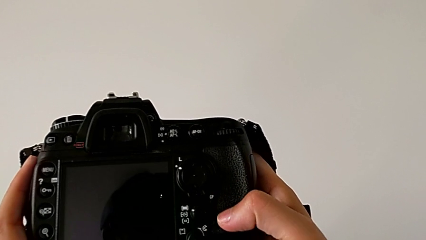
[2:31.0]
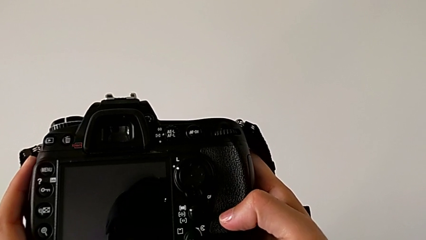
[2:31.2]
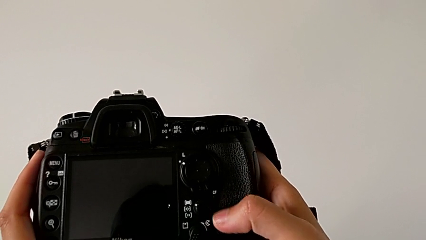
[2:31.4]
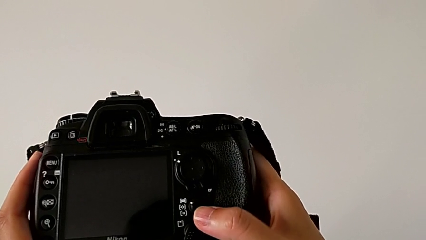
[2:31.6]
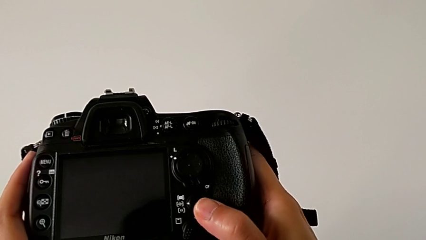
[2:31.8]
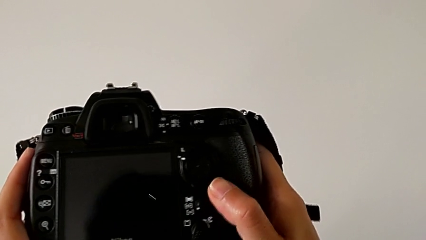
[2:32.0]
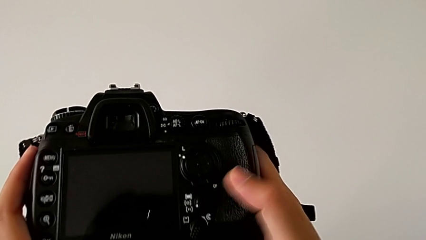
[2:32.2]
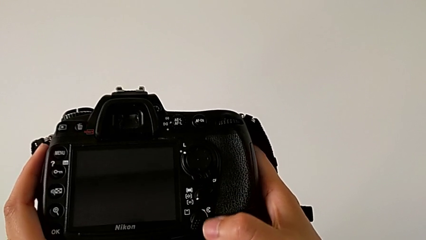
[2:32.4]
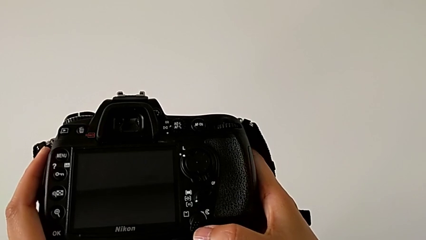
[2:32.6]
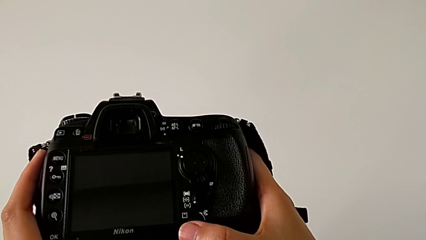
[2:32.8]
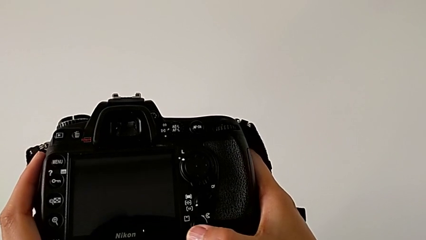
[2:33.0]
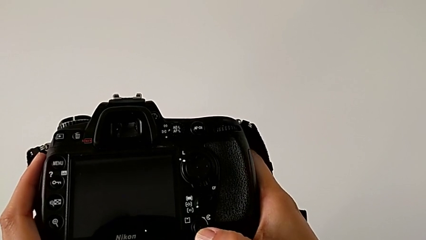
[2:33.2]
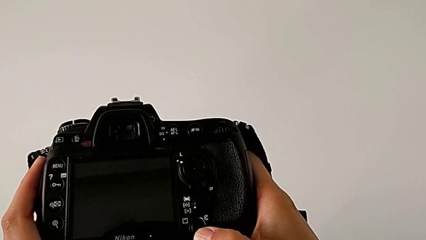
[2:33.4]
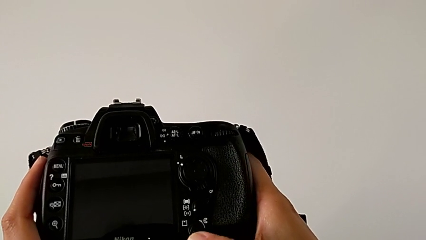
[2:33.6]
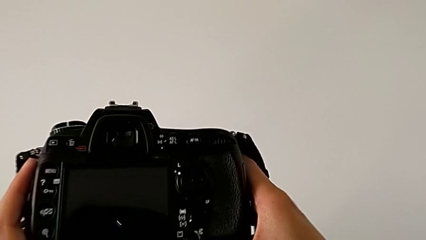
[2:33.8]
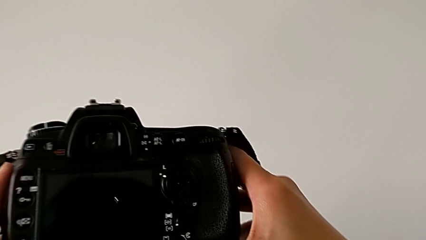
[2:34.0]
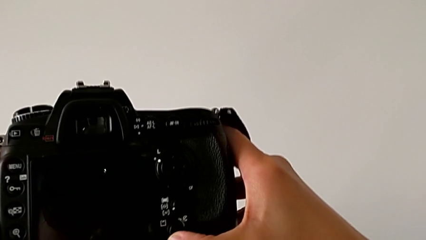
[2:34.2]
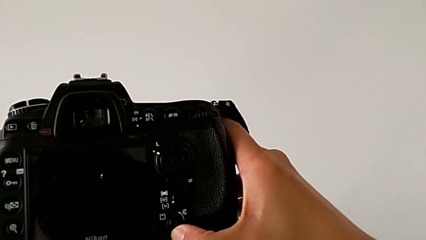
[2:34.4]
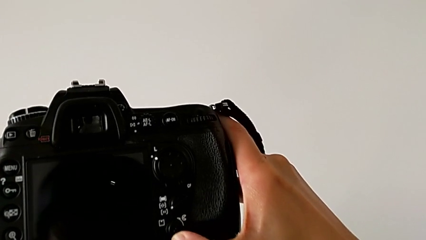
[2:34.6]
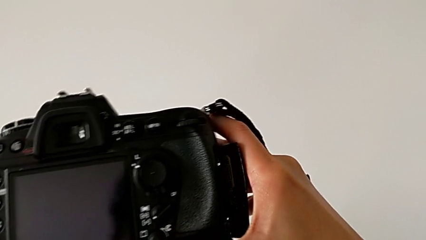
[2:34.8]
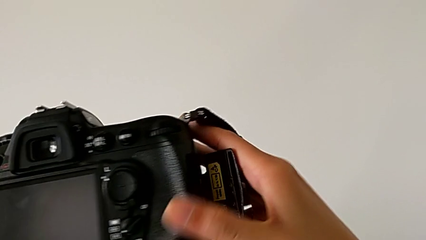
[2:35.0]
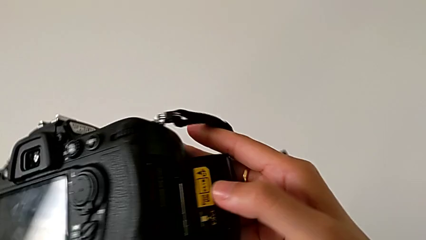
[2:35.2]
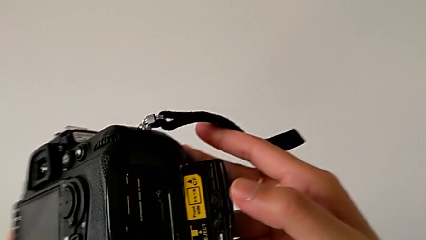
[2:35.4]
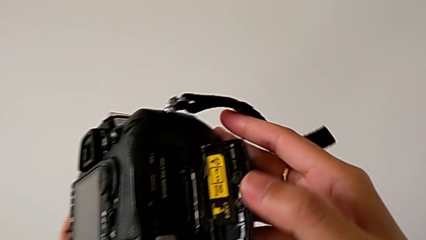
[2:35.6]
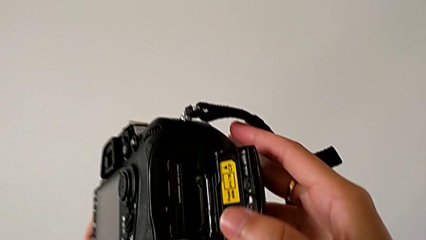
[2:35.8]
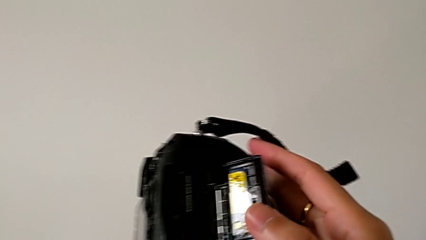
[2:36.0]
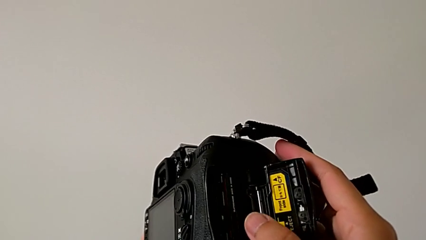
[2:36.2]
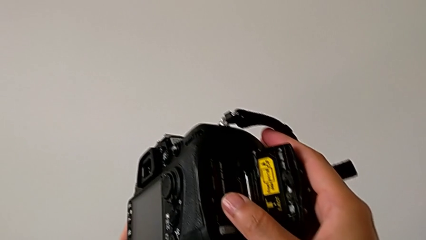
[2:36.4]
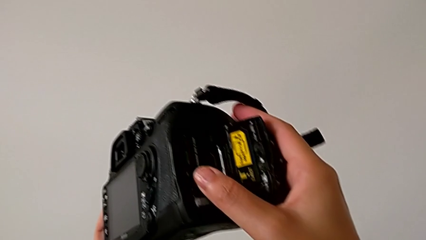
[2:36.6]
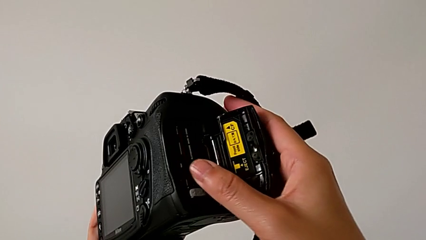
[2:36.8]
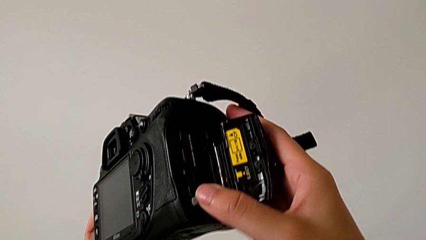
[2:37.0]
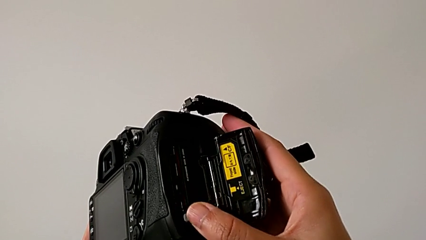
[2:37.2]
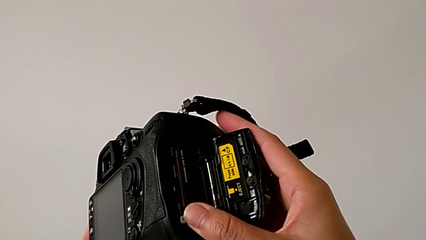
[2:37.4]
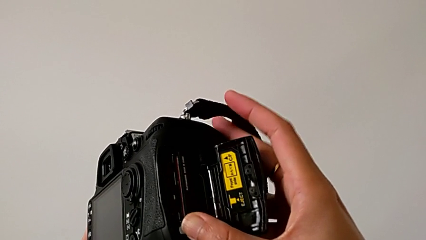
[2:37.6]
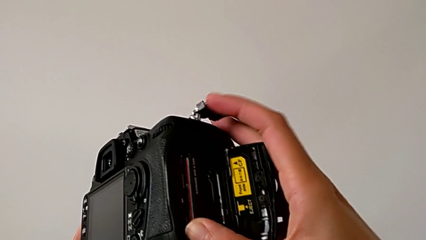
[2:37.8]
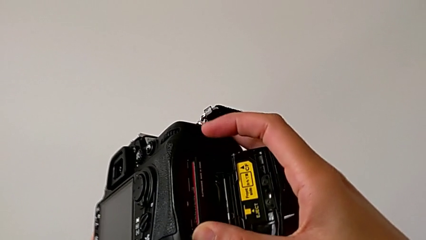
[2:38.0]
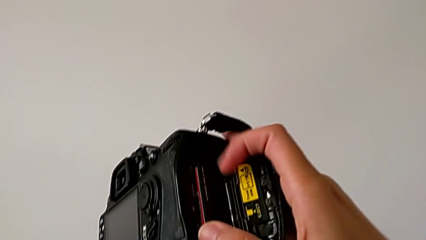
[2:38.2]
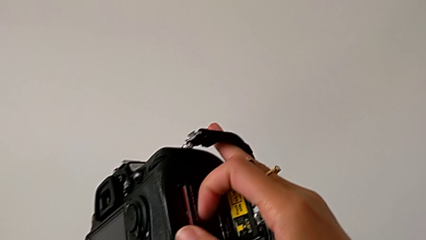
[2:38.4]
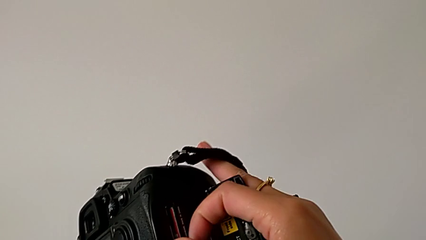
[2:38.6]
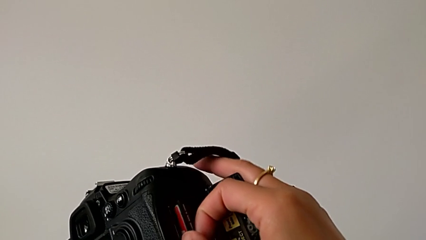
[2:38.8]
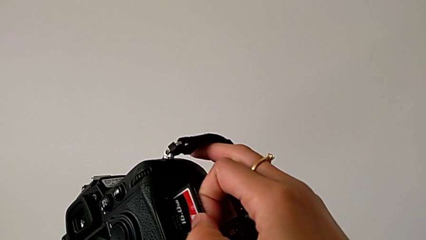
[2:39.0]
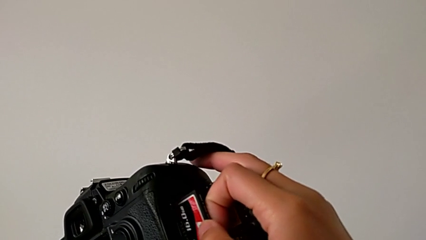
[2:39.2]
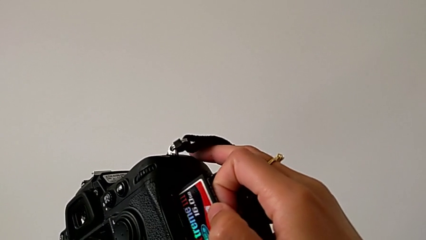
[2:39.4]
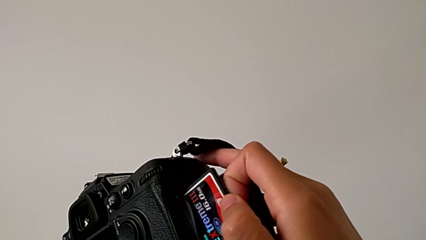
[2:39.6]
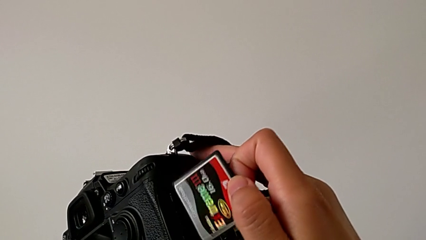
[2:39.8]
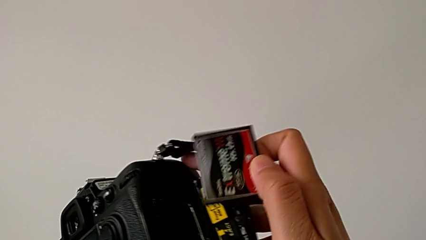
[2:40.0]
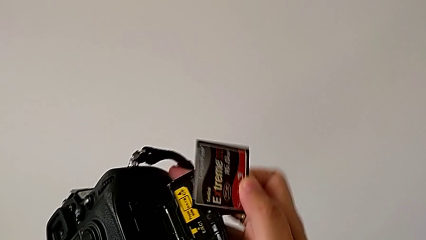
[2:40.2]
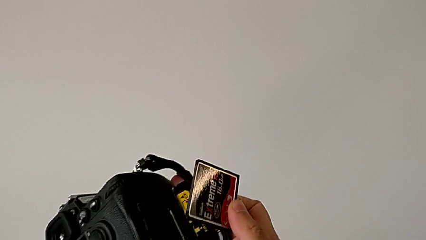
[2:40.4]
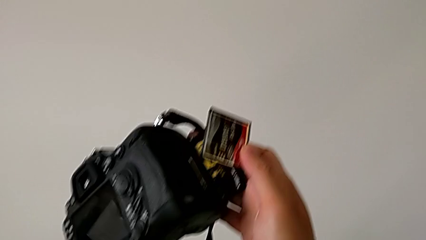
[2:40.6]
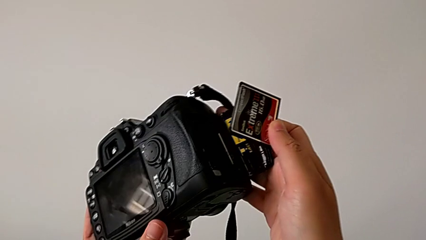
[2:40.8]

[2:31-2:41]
The camera wearer is removing the SD card from the DSLR. They slide the wrong button, press the release button, press the battery lock, pull the SD card and withdraw it.

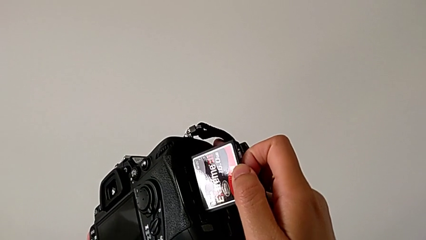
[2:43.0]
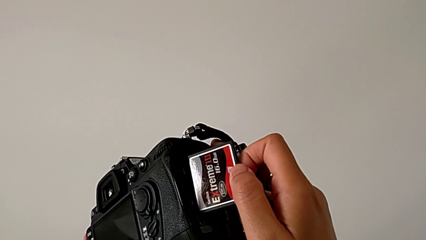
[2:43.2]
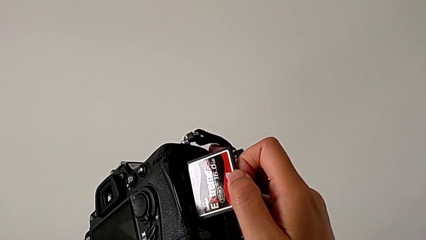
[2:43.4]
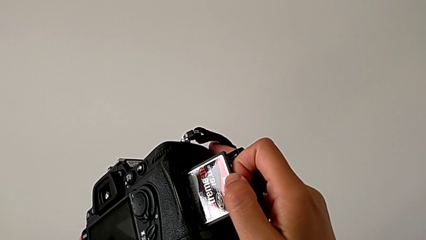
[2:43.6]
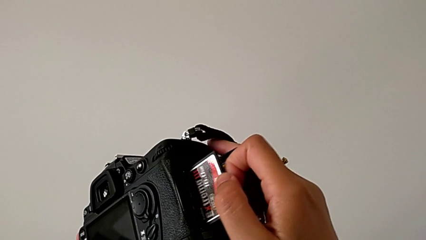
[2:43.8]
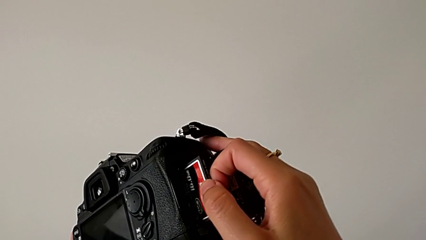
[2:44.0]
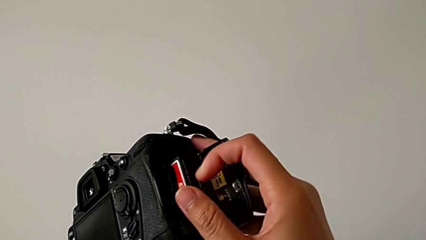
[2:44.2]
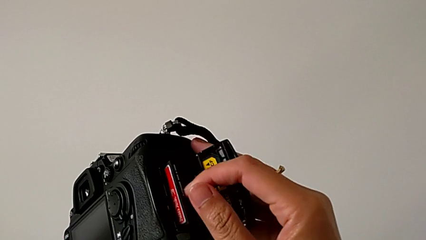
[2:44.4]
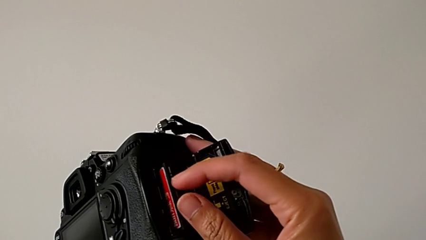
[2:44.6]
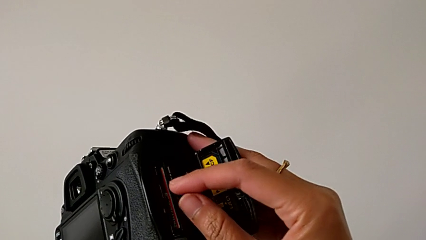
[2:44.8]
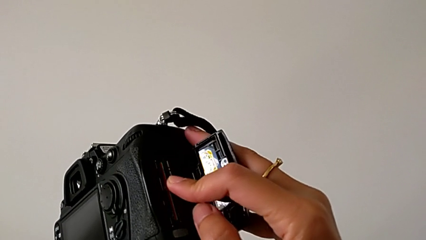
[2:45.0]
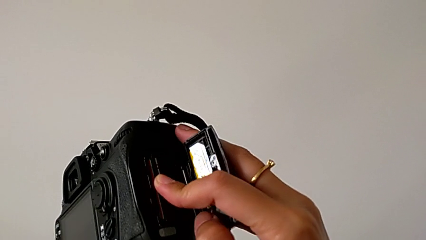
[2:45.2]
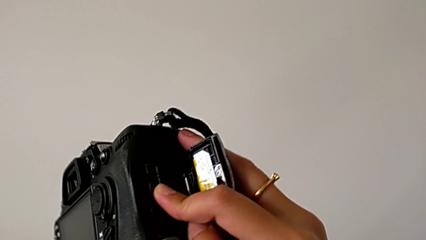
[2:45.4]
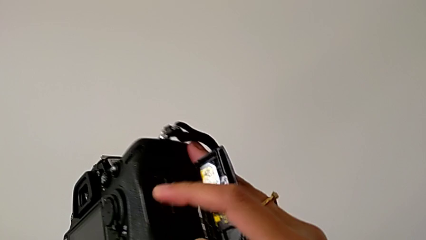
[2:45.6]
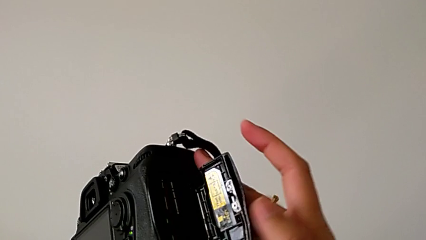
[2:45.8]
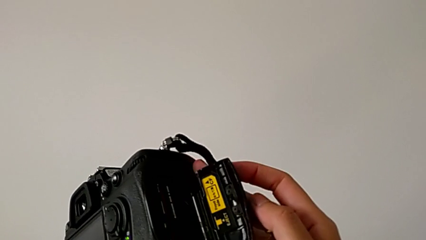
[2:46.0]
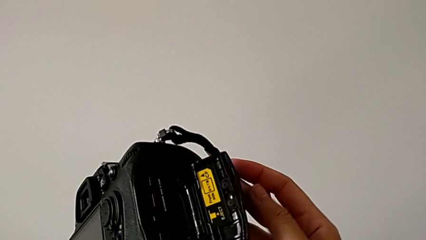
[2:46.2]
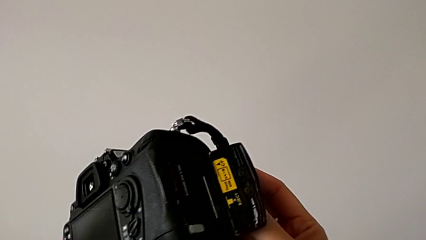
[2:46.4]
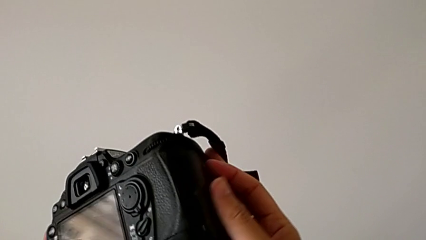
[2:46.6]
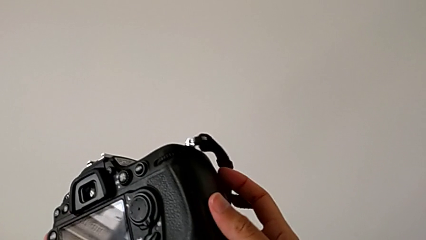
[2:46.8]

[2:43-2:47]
The camera wearer inserts the SD card into the DSLR again. They insert the SD card, push it and close the battery door.
